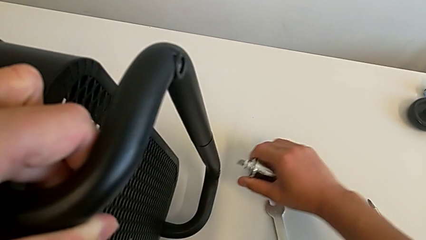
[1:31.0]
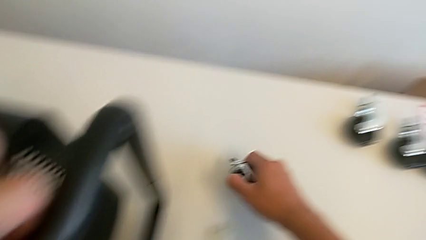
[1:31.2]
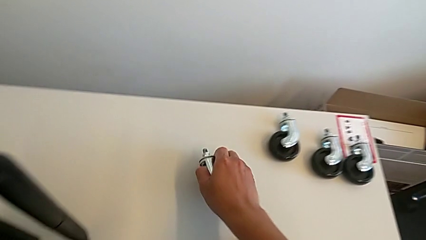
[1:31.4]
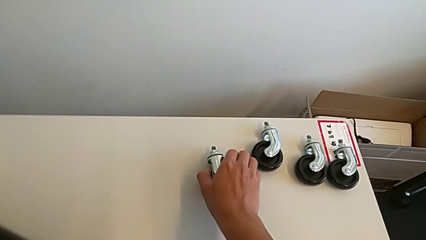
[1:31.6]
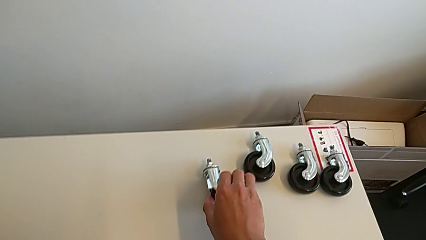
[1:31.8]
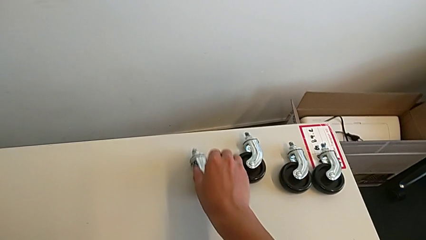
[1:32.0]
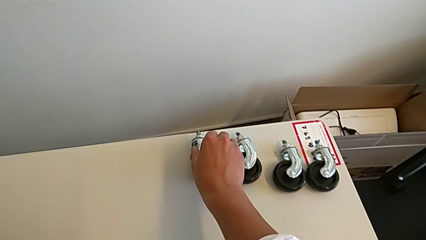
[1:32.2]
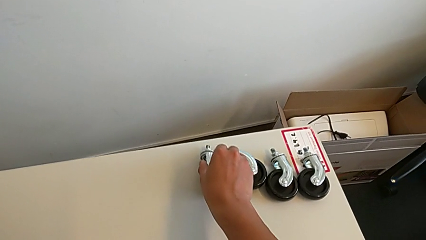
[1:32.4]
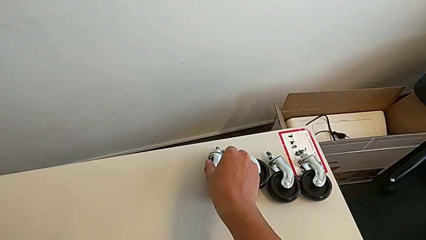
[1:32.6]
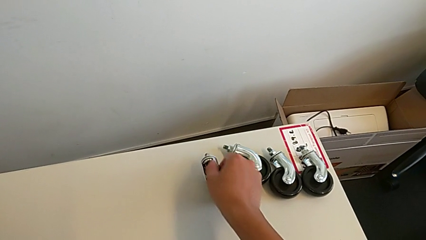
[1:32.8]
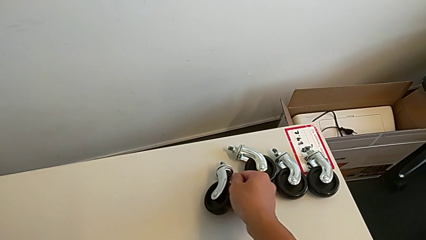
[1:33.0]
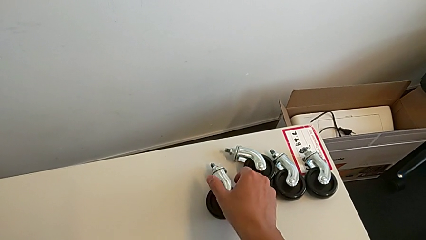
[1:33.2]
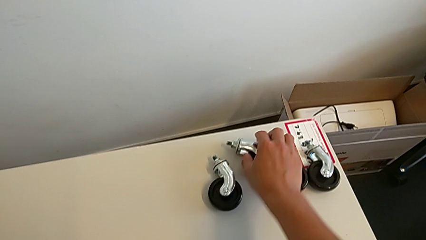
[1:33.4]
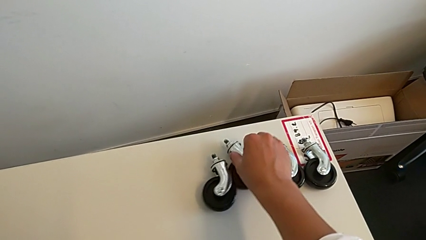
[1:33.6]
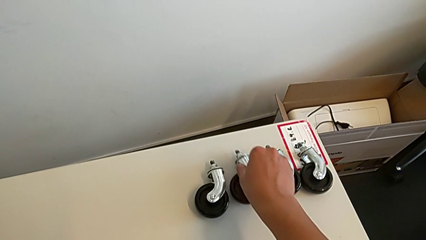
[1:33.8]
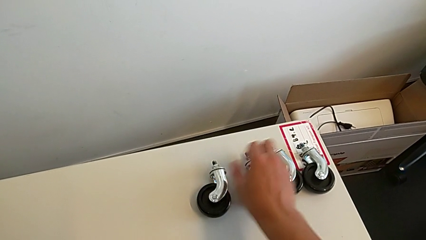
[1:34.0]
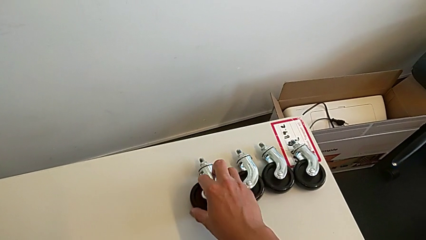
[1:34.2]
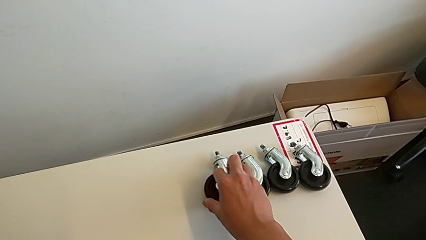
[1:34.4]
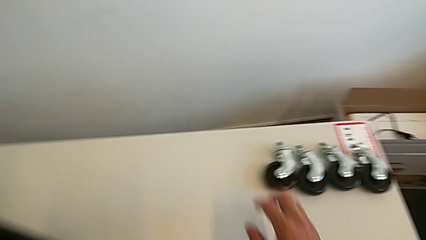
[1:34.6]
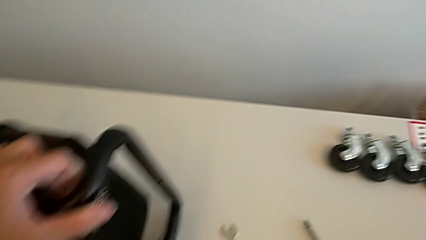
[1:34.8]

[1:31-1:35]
The camera wearer is unscrewing the fourth wheel of the shelf. They disassemble the wheel, place it and align it.

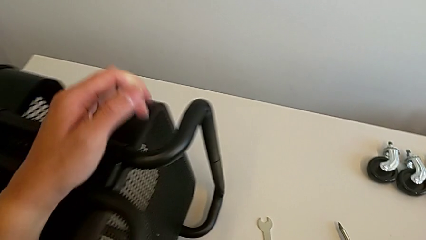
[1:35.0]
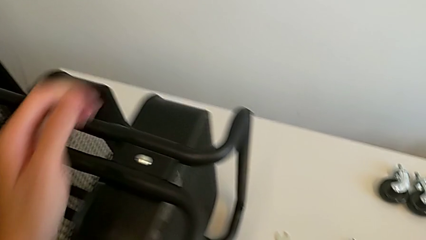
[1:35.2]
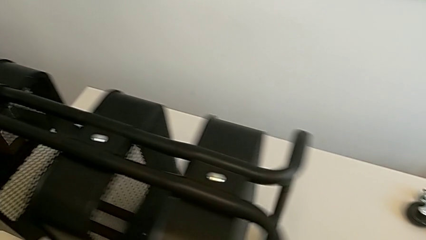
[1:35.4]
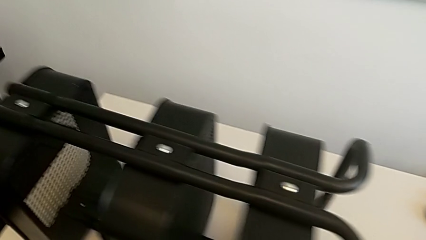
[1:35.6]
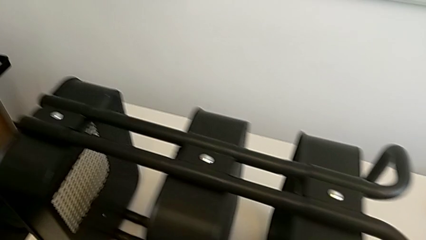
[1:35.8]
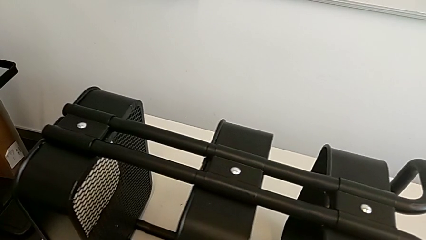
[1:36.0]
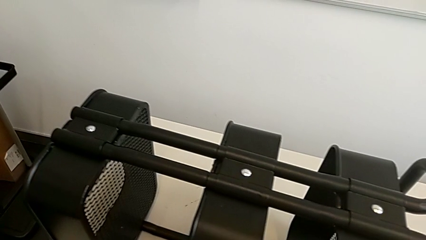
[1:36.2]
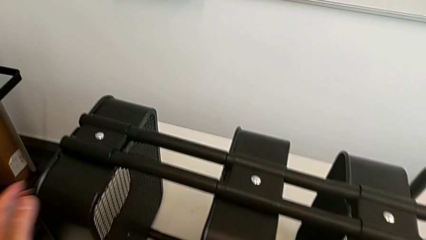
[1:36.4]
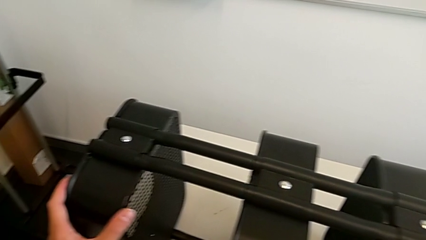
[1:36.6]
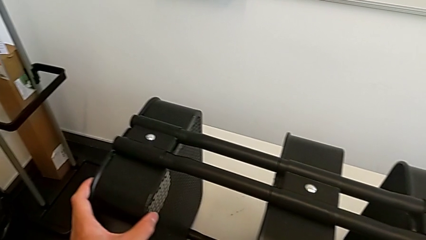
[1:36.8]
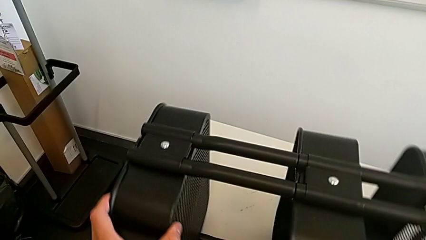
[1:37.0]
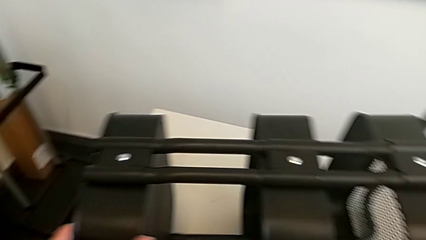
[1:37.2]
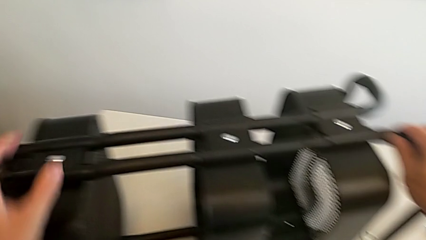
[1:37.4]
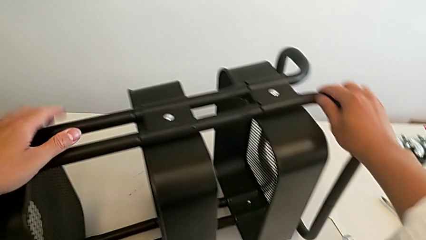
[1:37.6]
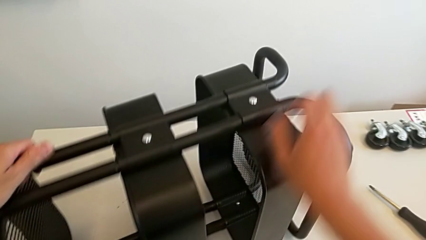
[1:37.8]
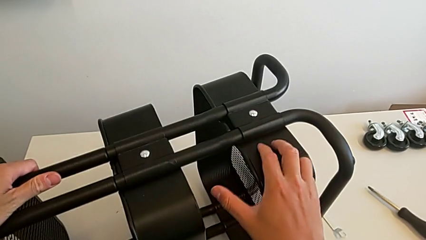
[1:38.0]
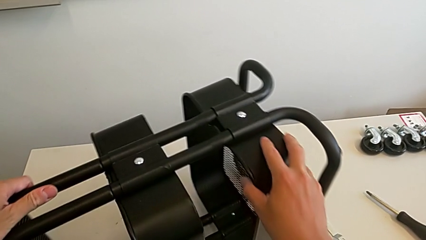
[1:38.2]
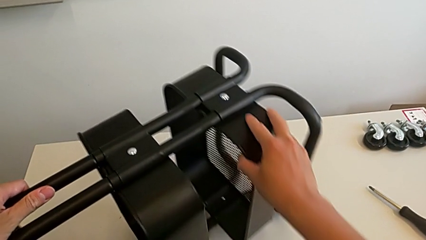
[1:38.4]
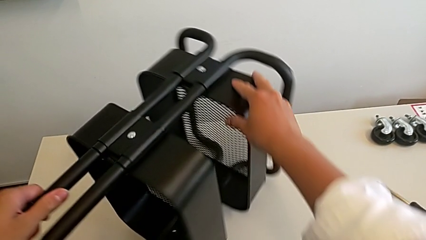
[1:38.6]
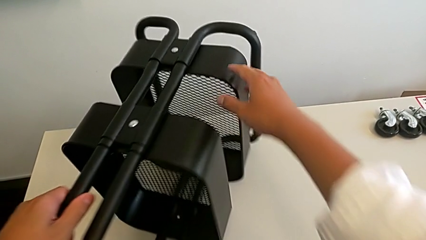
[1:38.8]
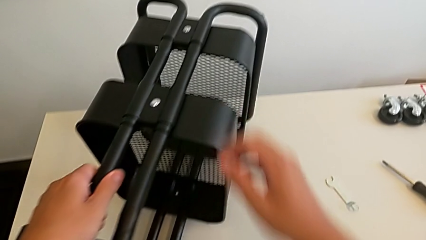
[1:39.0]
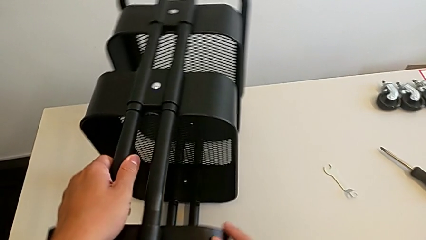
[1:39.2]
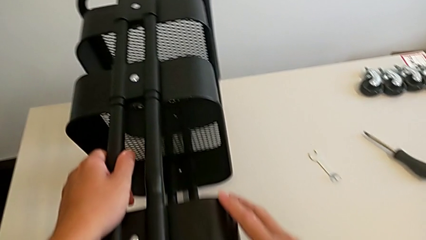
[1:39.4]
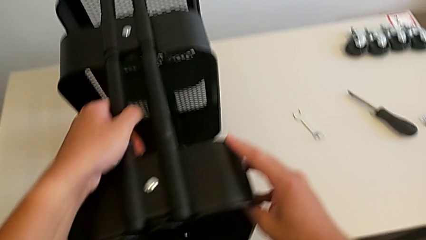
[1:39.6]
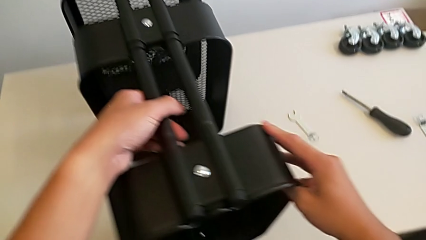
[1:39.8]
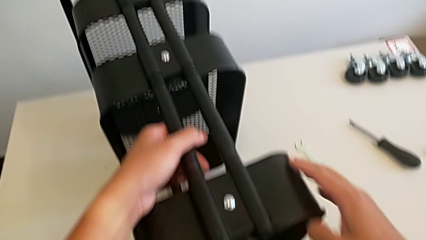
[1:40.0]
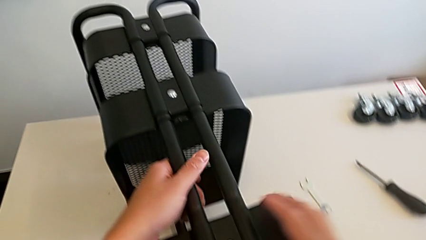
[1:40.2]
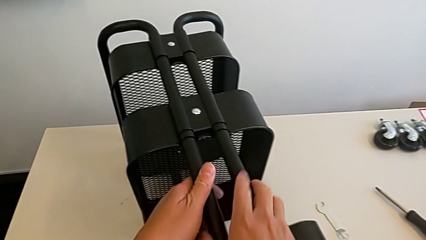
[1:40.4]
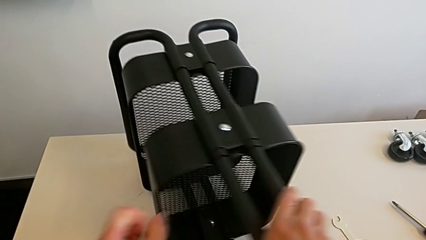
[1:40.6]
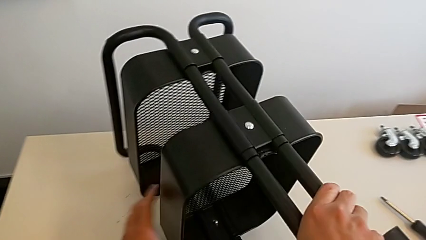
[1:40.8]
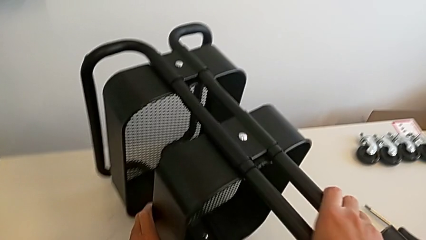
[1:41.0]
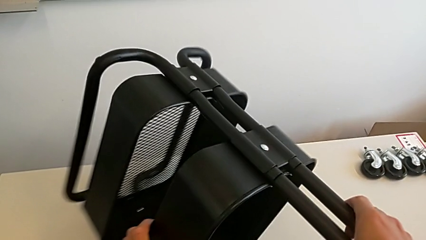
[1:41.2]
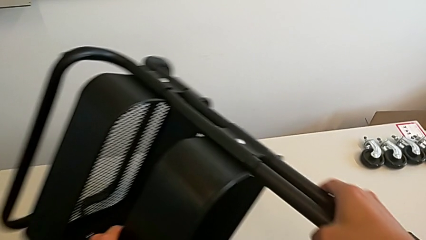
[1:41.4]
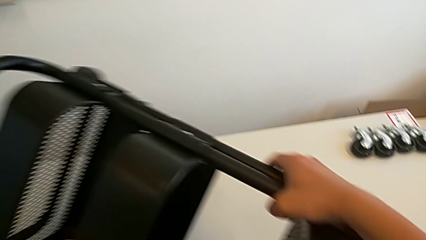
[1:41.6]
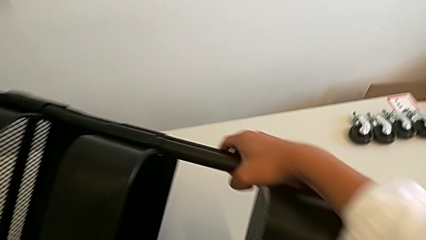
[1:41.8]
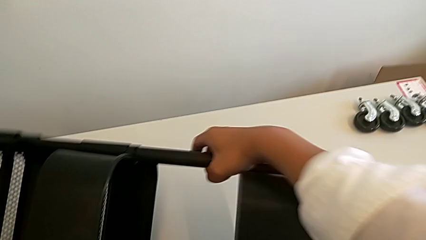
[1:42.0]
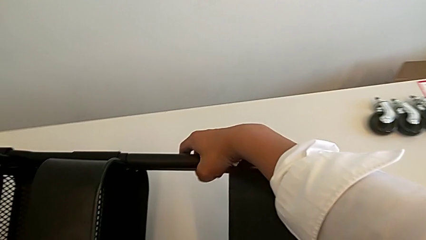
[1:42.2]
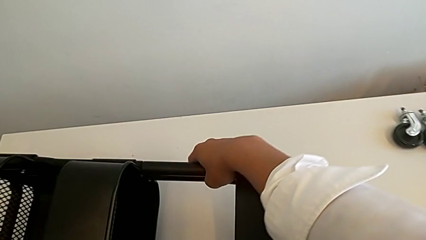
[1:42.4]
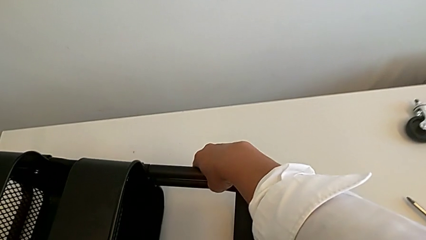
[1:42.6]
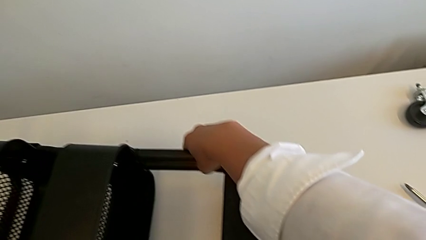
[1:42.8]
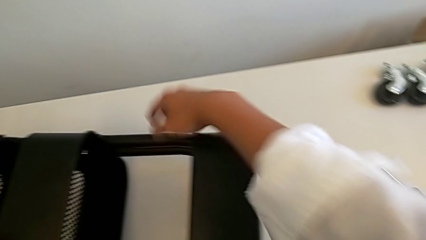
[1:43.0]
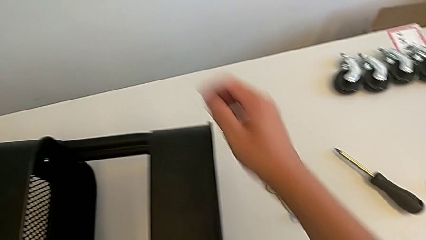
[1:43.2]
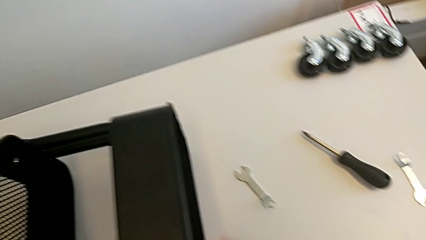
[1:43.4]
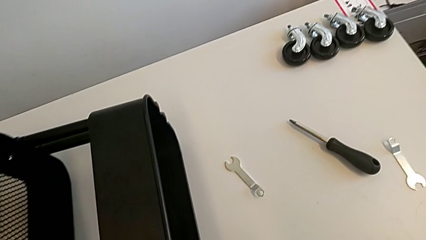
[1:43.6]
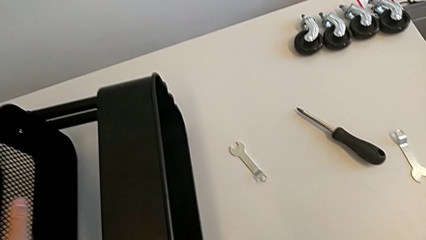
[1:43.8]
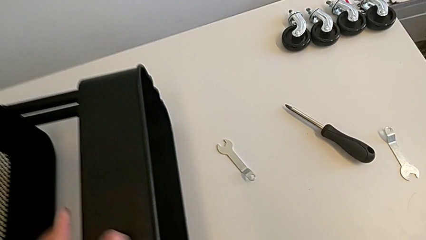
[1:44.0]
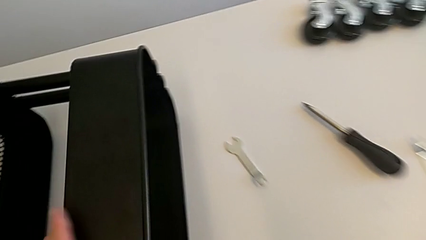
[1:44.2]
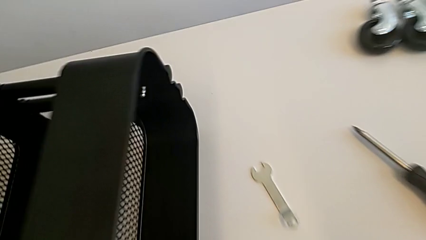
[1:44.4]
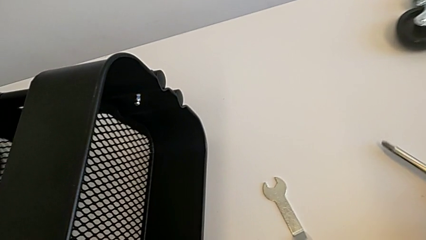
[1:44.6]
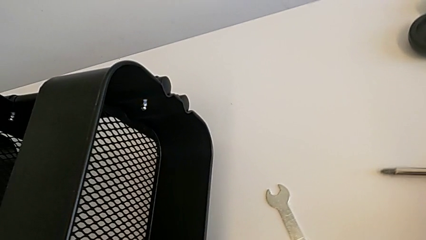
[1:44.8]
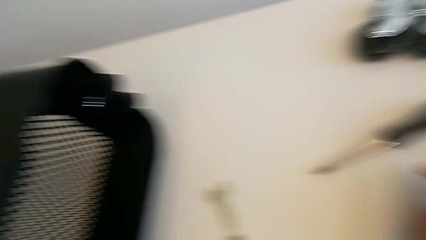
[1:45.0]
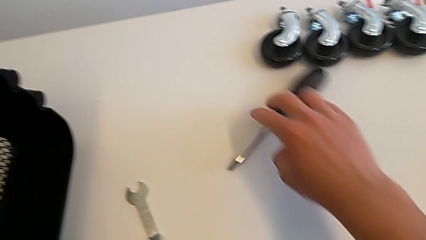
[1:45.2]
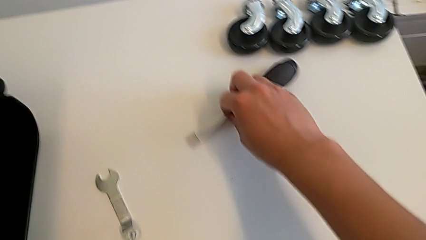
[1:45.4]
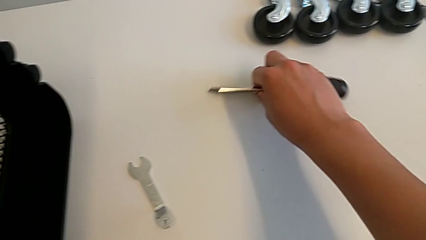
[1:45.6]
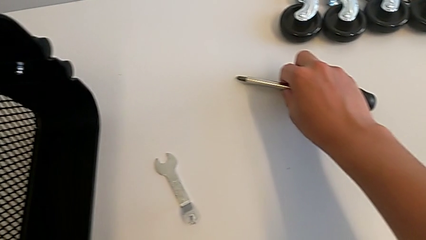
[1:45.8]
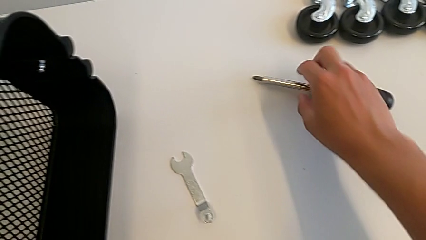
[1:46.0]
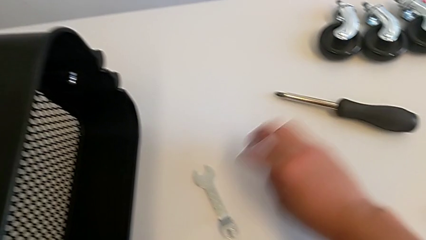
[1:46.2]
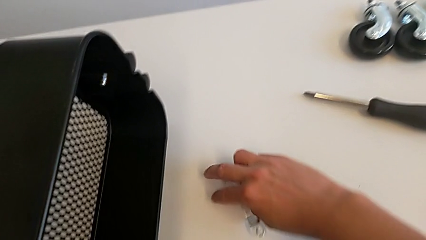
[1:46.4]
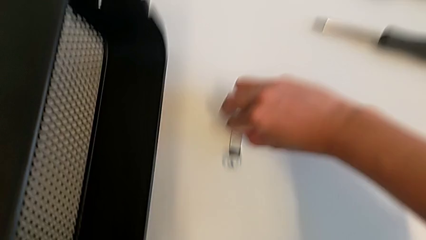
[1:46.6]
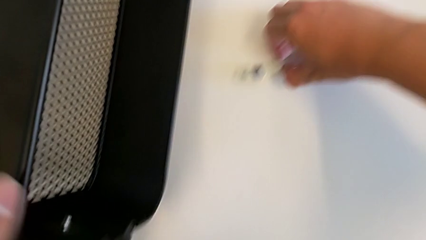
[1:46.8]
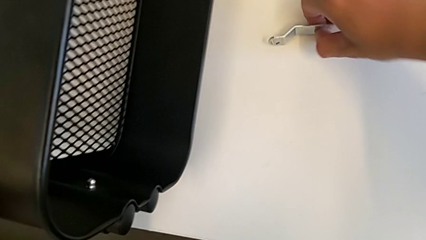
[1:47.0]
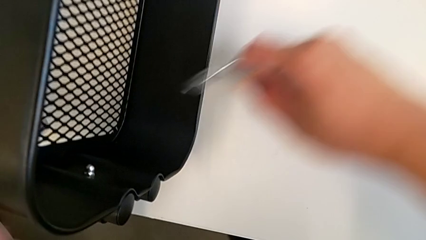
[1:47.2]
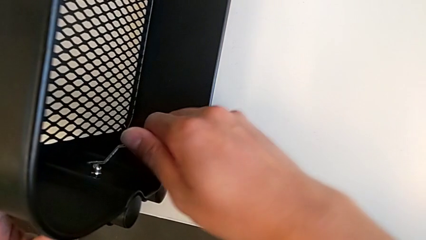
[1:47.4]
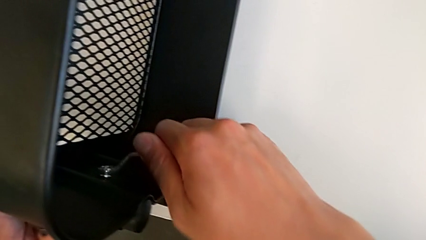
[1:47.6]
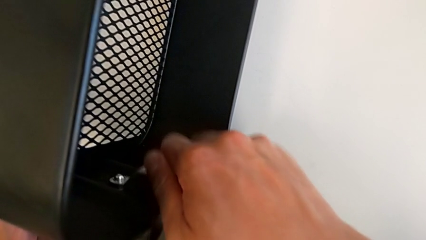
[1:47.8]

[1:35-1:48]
The camera wearer is unscrewing one side of the middle tray of the rolling cart. They rotate the utility cart, align the screwdriver, grab the hexagonal wrench and insert it.
